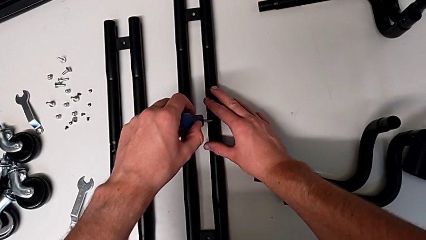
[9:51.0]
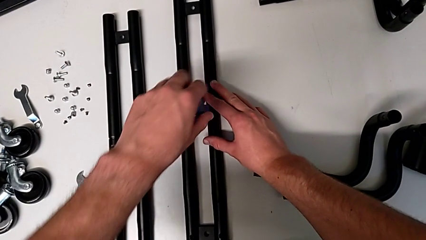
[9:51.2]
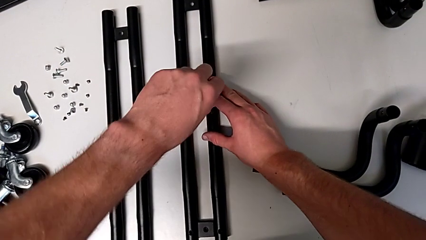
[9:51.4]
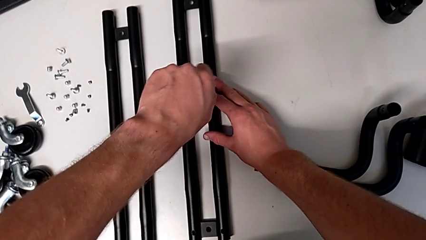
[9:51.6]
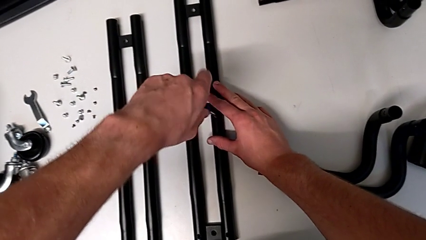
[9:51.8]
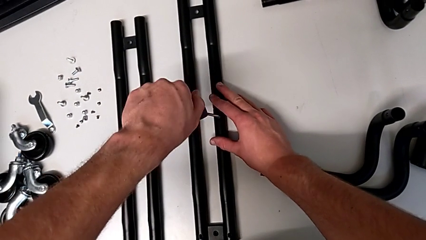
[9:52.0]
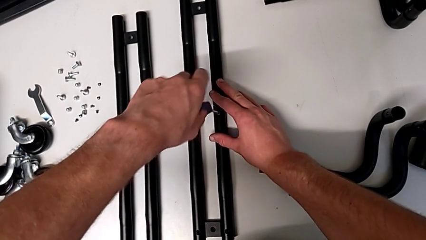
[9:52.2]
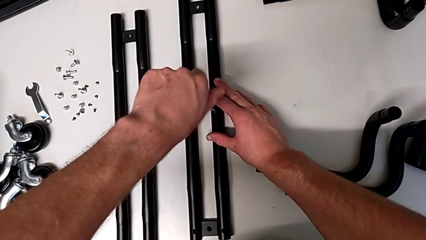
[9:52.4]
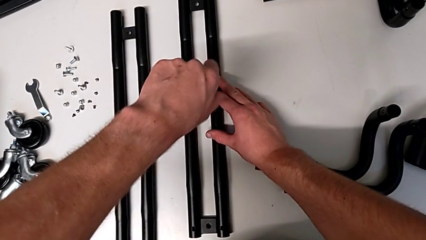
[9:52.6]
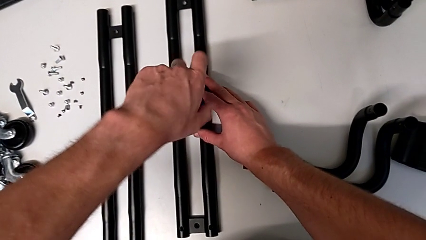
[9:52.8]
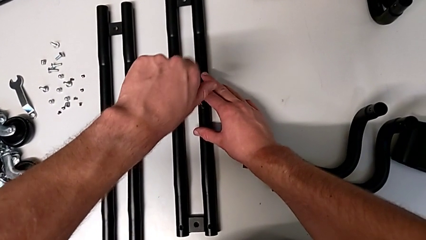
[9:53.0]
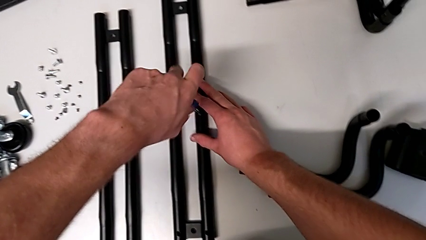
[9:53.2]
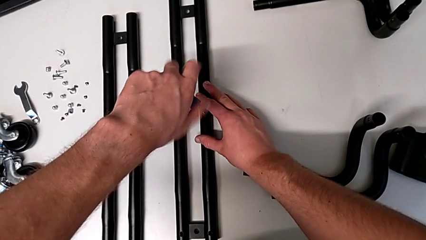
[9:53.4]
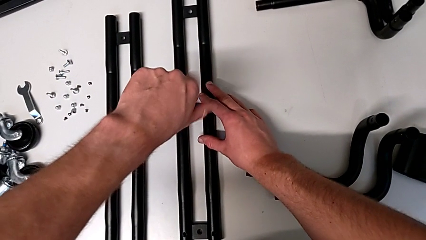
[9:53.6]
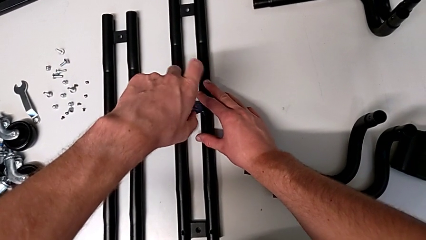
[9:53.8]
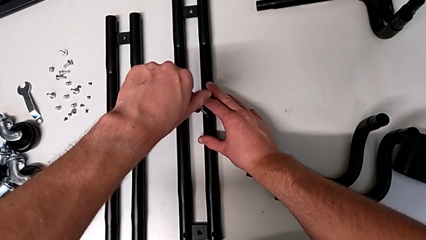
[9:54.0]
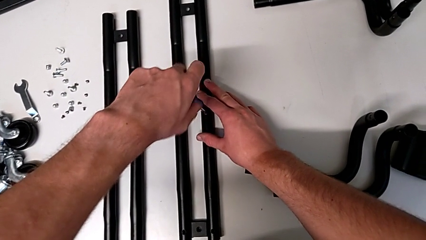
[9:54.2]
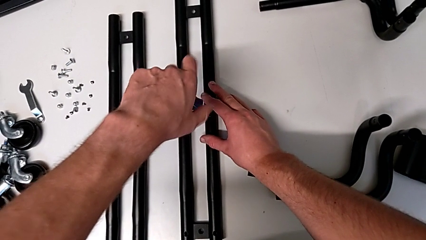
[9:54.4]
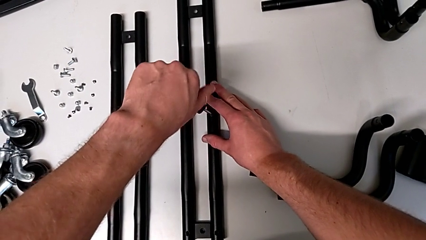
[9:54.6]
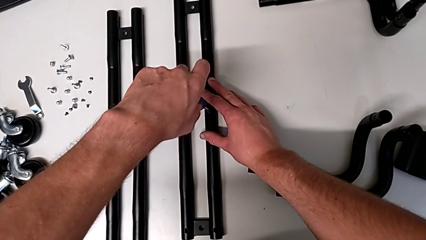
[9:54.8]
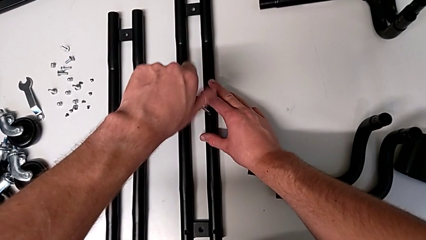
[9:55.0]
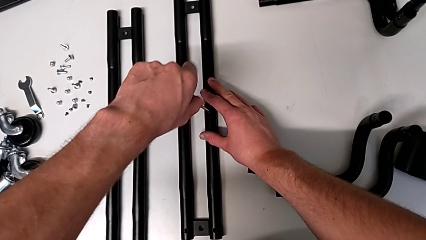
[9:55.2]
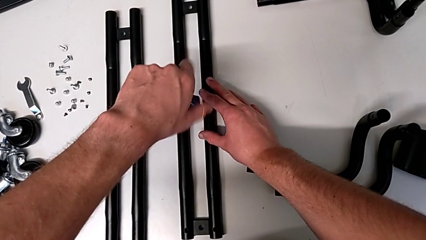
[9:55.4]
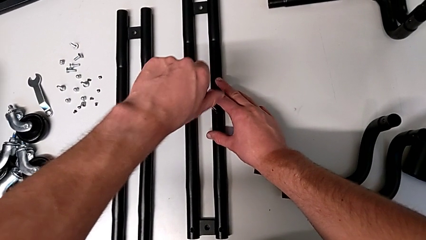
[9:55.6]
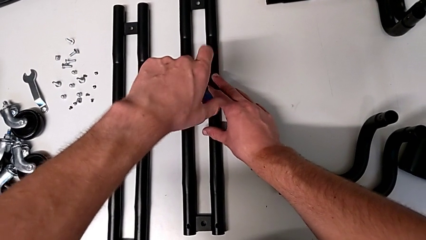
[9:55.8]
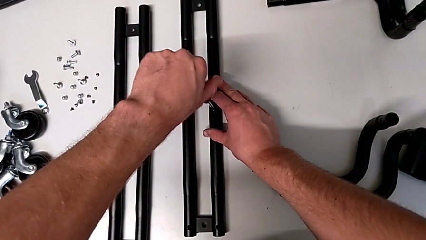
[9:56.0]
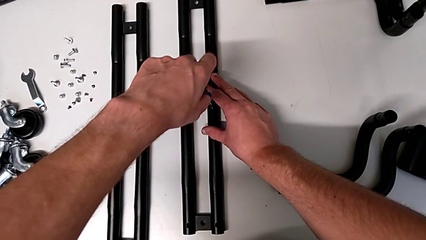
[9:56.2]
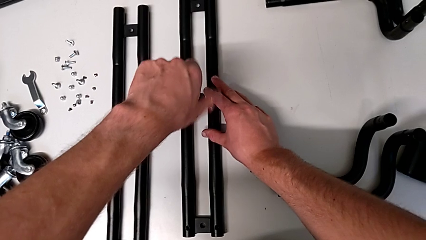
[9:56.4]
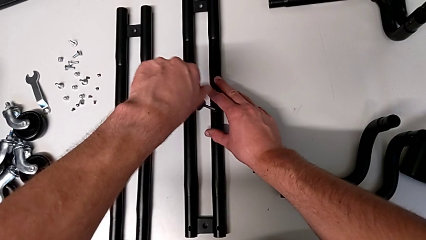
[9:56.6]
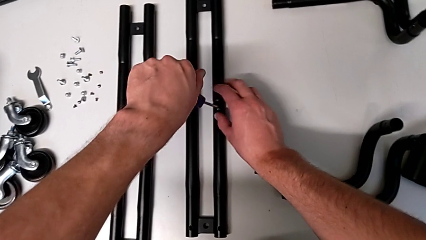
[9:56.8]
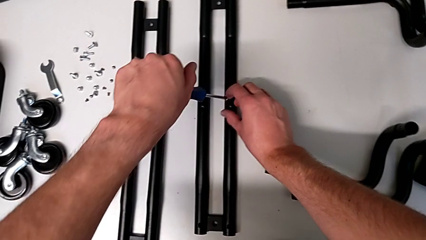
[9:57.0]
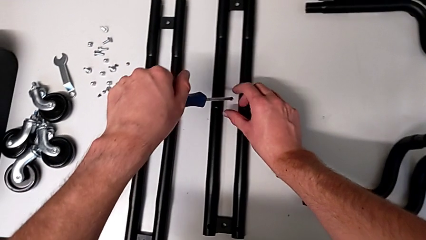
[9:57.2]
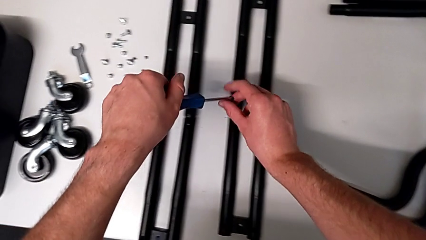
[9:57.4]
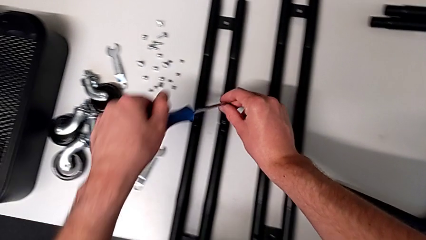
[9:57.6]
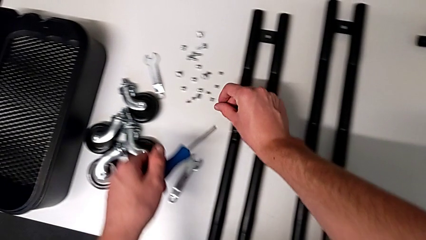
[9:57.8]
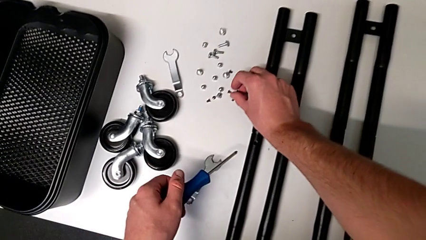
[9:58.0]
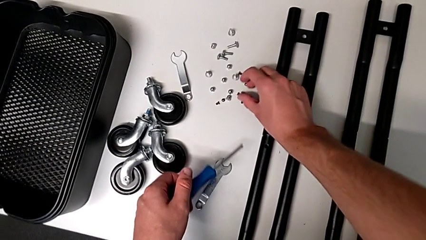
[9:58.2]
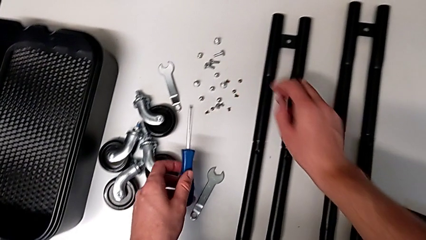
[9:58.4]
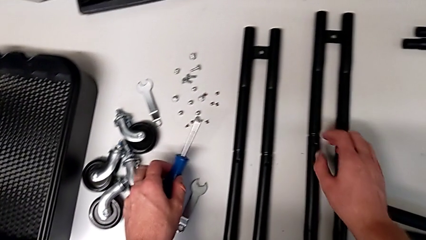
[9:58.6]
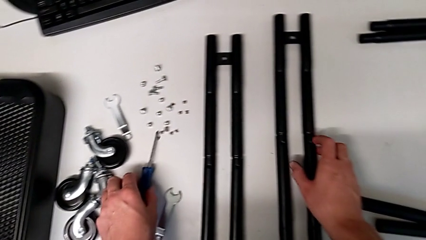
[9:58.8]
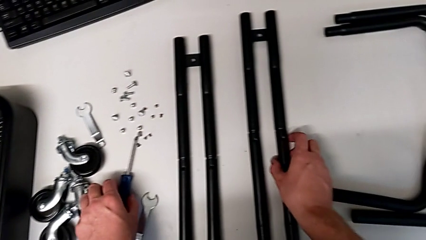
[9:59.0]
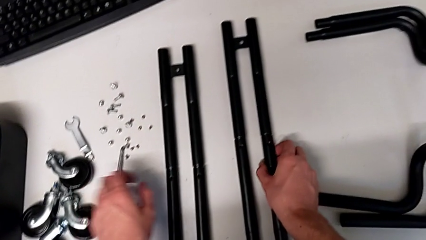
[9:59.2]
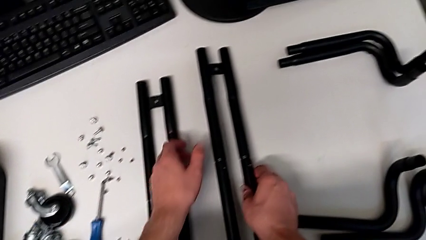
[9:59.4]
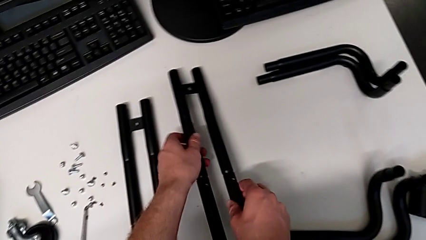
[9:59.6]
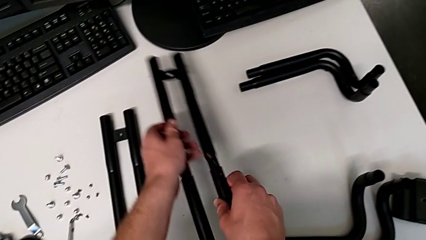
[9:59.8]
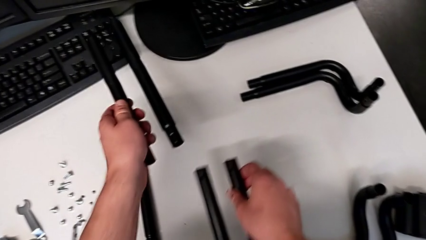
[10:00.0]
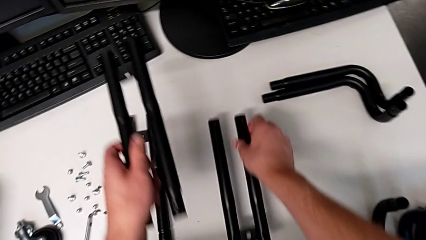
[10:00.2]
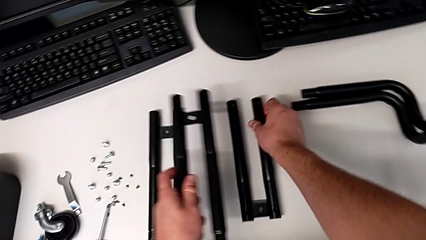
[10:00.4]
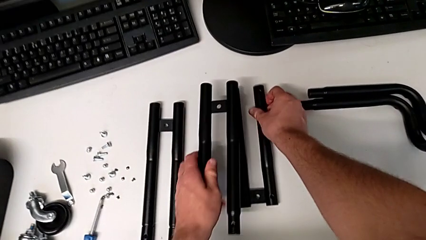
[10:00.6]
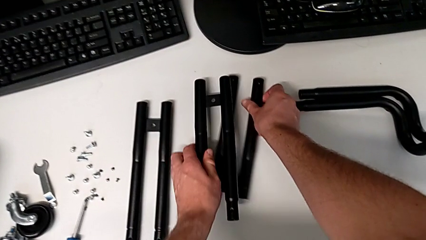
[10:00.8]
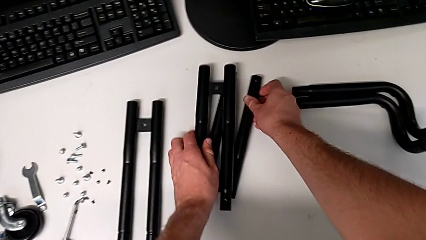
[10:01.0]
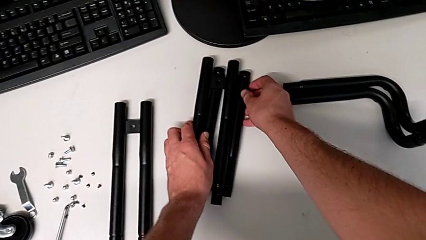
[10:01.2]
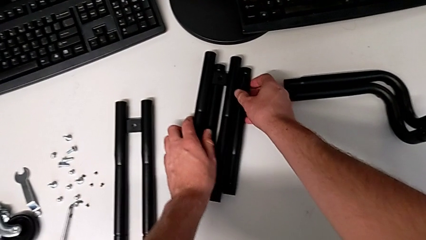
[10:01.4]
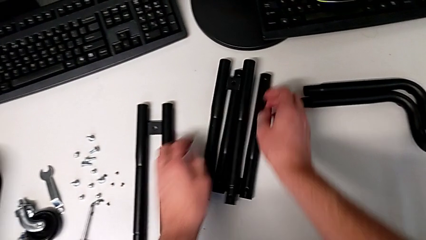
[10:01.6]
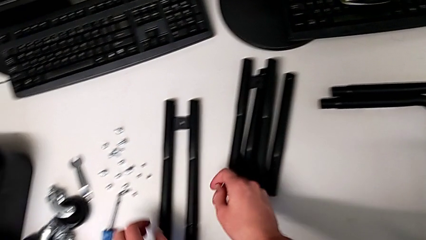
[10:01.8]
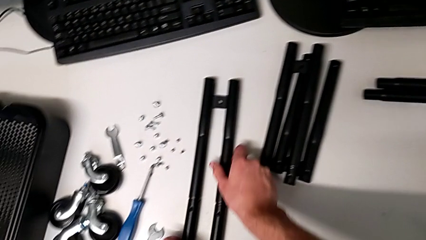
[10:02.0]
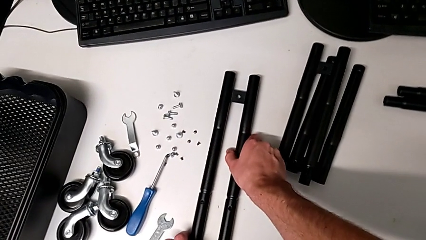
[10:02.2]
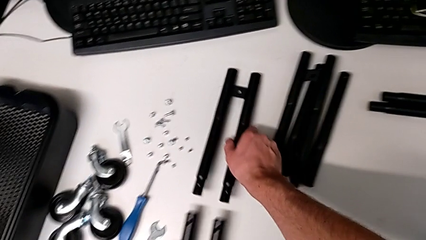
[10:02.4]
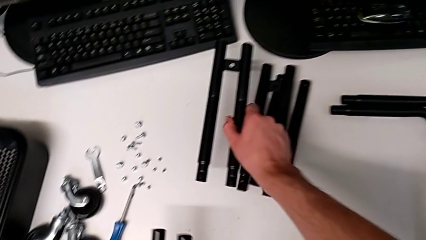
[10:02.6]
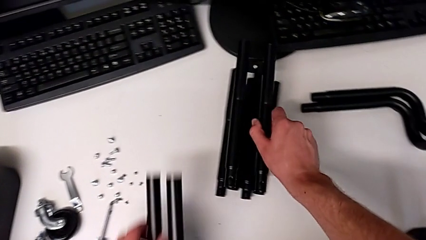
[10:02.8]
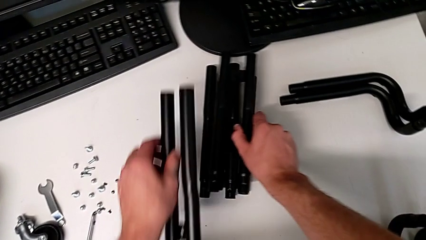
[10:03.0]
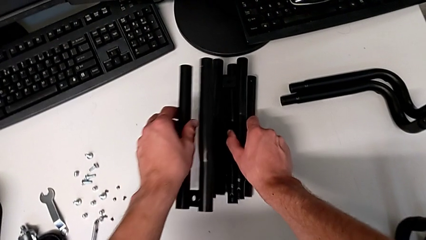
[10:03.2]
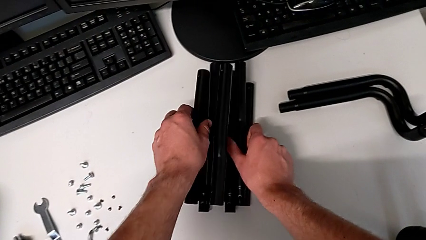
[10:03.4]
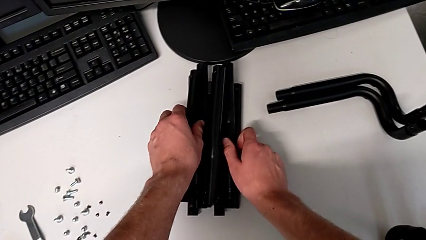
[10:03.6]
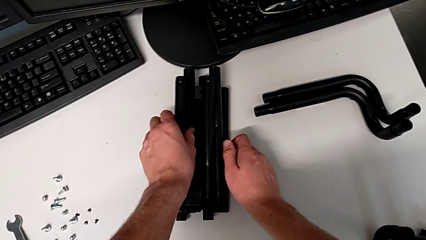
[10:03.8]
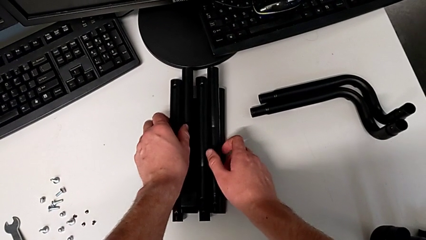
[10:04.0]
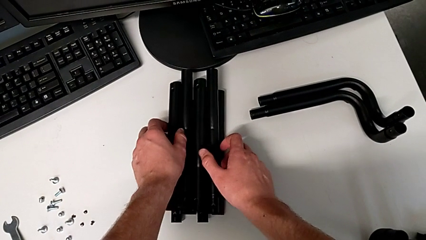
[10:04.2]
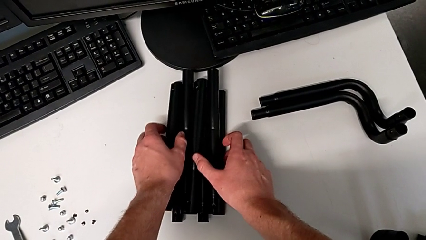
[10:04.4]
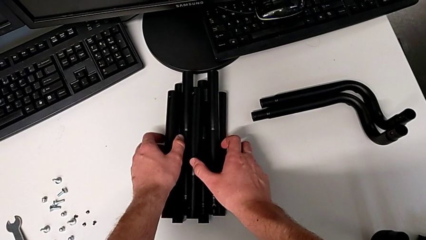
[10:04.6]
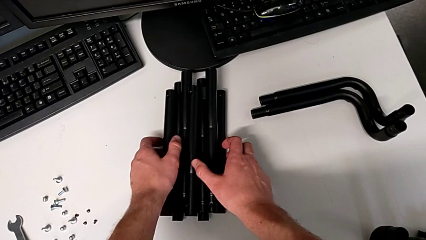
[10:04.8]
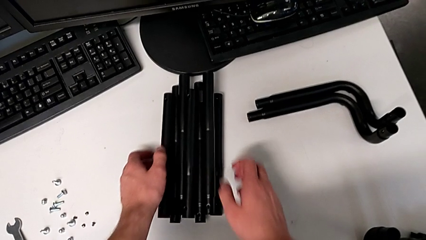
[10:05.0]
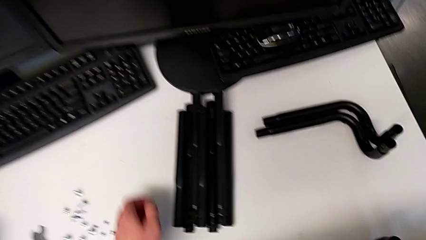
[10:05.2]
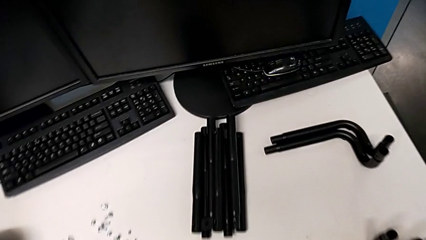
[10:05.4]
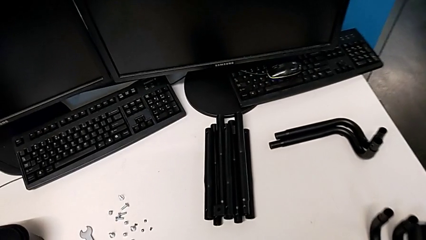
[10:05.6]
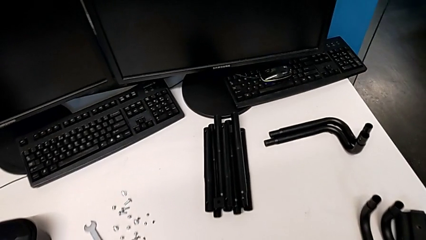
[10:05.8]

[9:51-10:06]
The camera wearer is disassembling the side bars. They unscrew the fourteenth screw, disassemble it, grab it and place it. They grab the second leg twice, split it, place the first leg, stack the second leg, grab the first leg, stack the third leg and stack the fourth leg.
